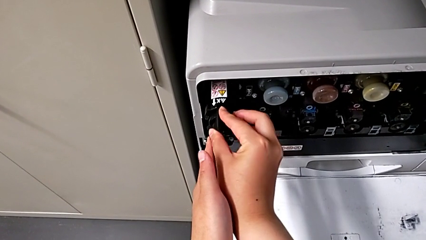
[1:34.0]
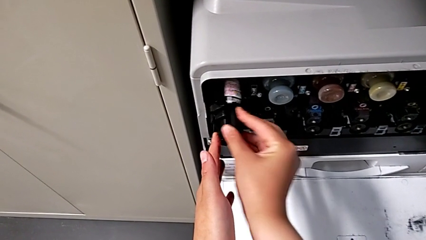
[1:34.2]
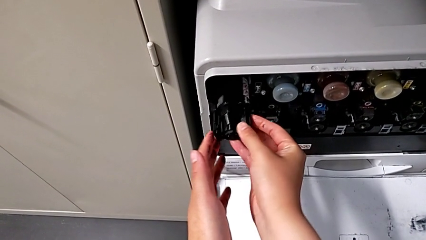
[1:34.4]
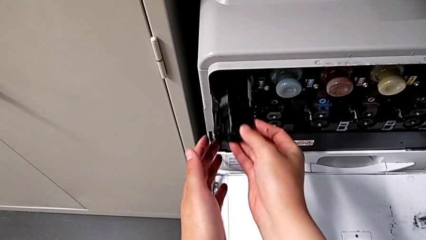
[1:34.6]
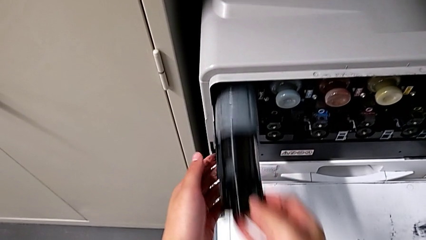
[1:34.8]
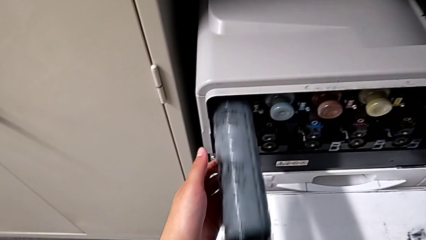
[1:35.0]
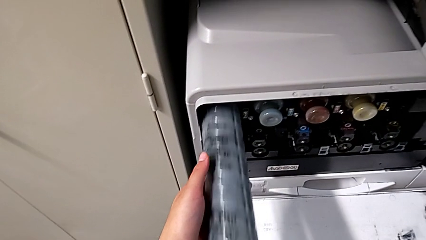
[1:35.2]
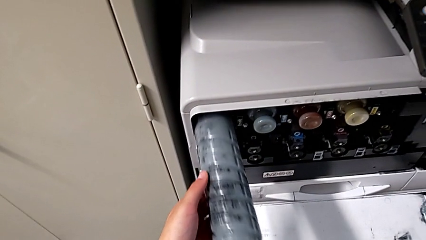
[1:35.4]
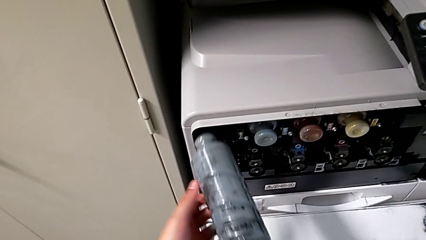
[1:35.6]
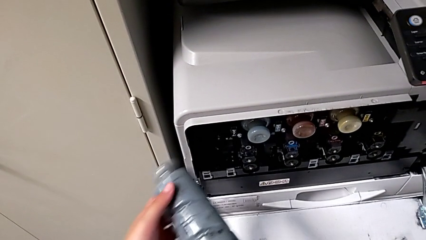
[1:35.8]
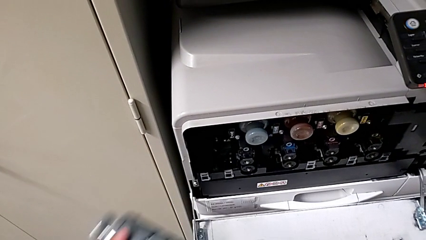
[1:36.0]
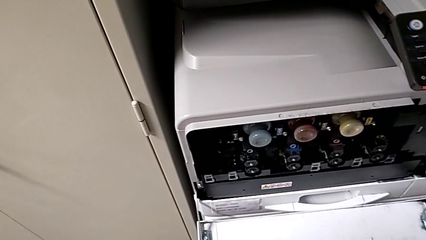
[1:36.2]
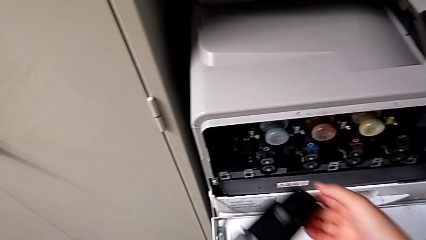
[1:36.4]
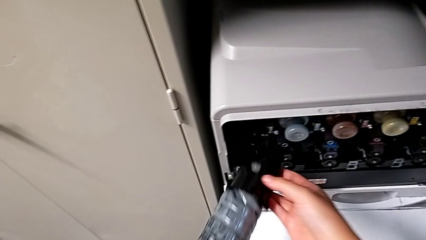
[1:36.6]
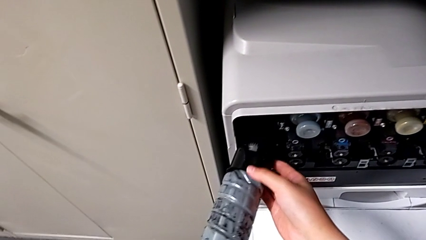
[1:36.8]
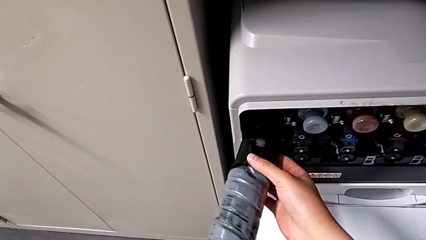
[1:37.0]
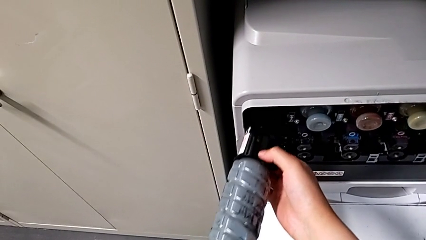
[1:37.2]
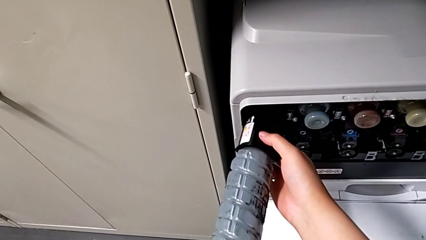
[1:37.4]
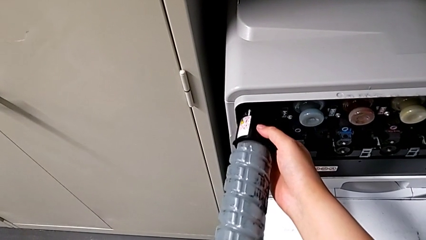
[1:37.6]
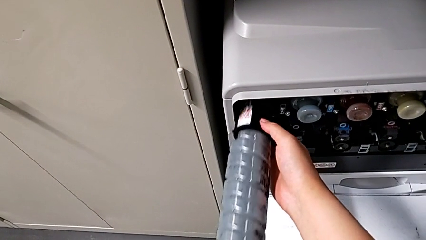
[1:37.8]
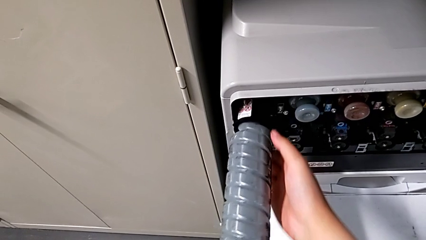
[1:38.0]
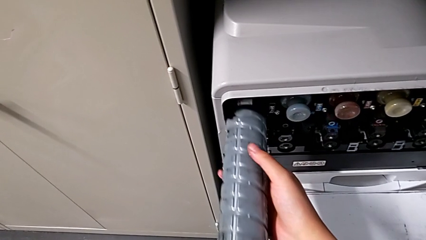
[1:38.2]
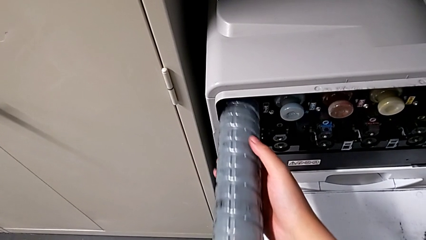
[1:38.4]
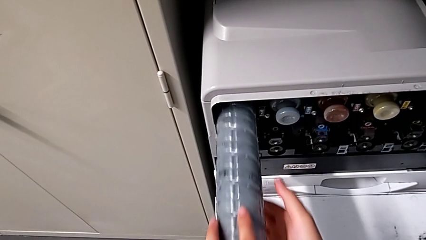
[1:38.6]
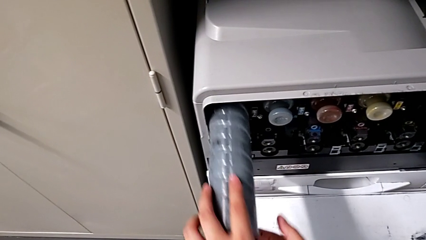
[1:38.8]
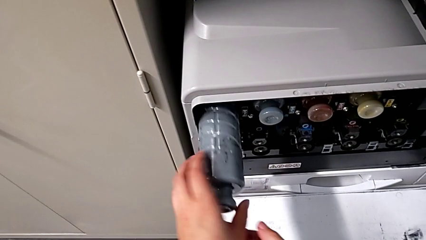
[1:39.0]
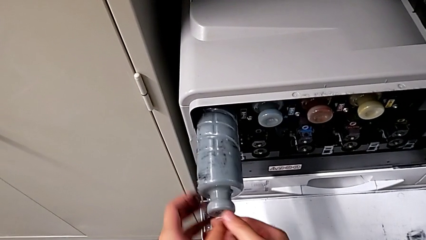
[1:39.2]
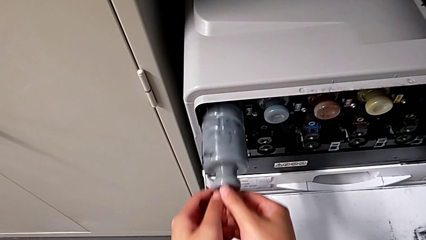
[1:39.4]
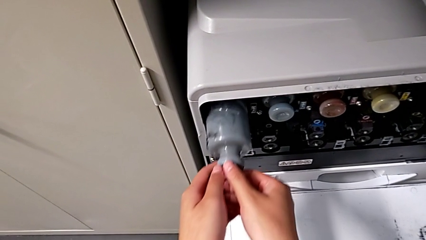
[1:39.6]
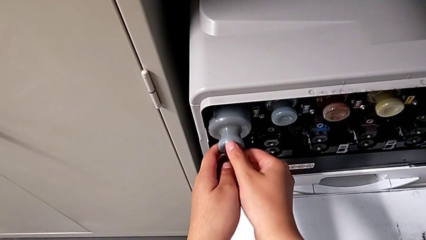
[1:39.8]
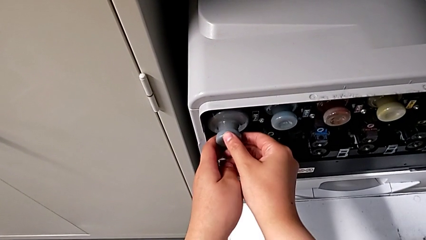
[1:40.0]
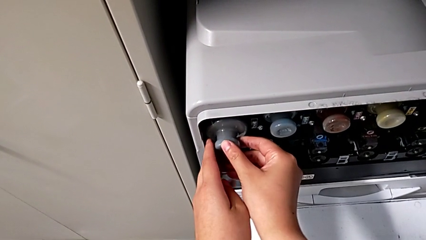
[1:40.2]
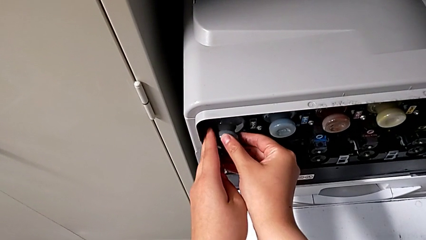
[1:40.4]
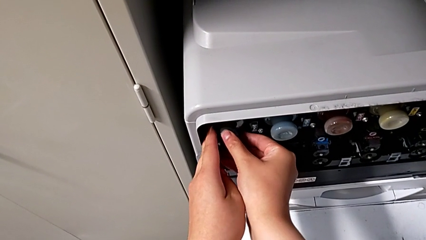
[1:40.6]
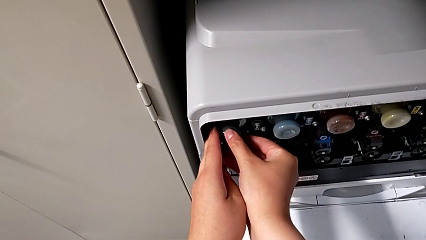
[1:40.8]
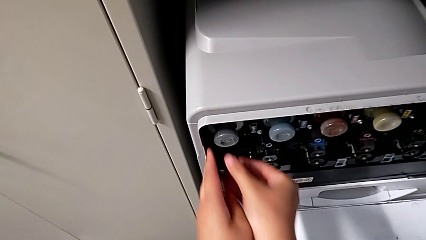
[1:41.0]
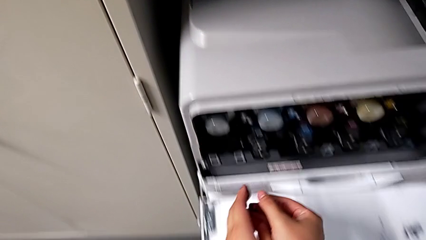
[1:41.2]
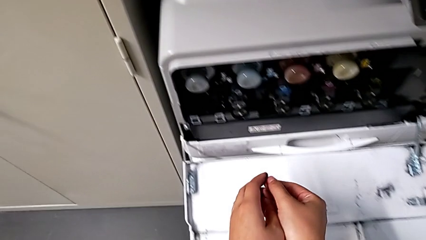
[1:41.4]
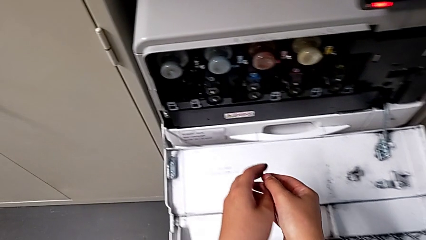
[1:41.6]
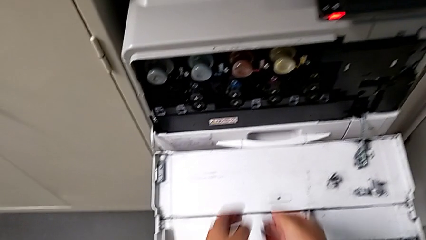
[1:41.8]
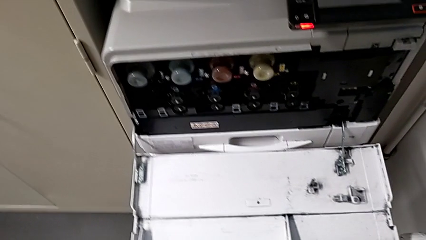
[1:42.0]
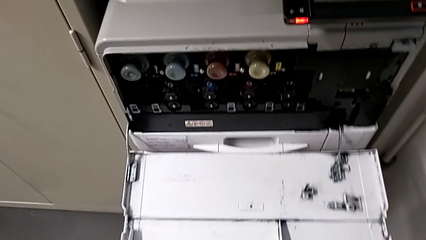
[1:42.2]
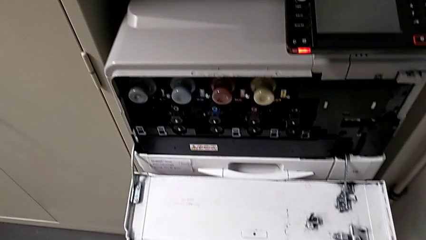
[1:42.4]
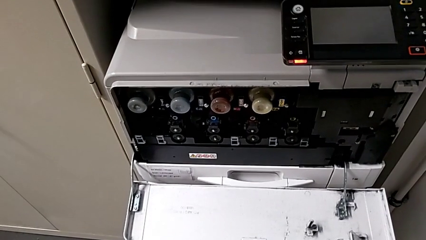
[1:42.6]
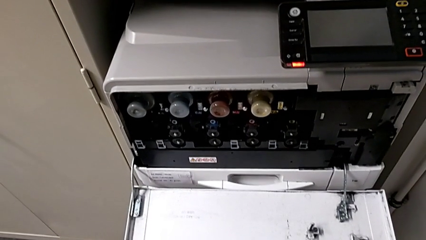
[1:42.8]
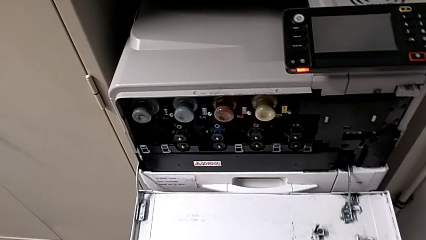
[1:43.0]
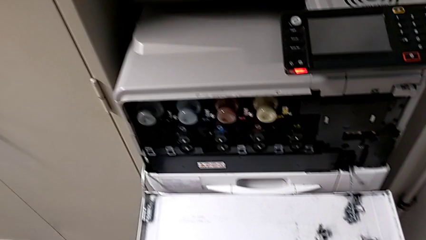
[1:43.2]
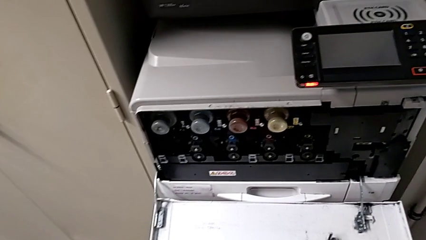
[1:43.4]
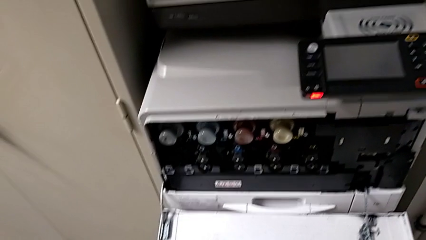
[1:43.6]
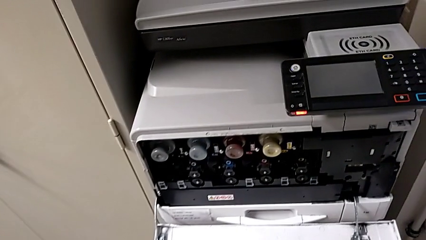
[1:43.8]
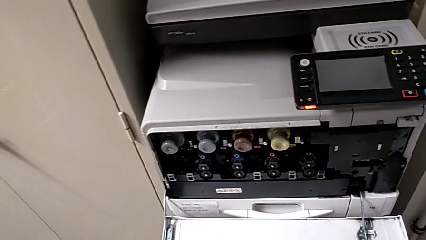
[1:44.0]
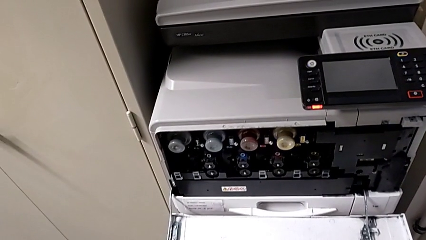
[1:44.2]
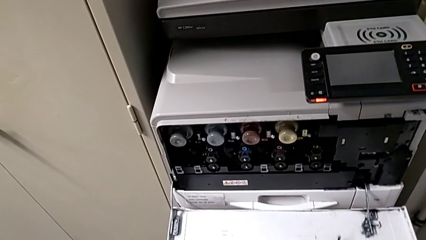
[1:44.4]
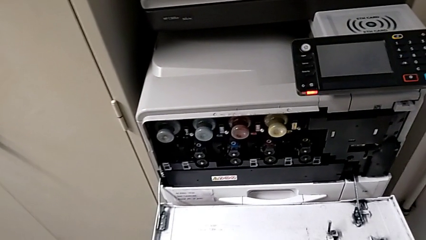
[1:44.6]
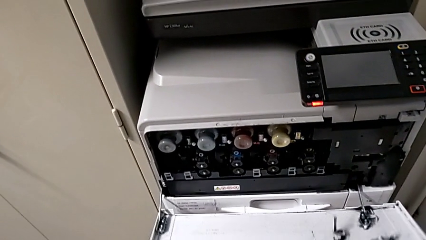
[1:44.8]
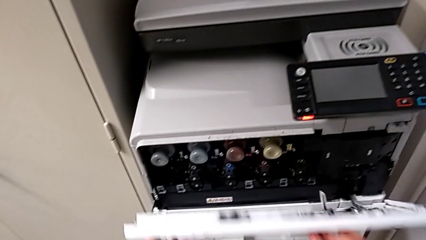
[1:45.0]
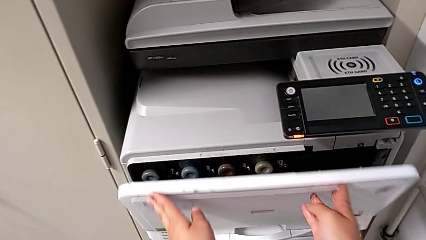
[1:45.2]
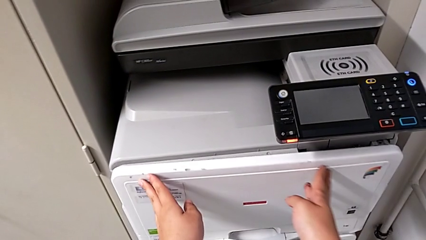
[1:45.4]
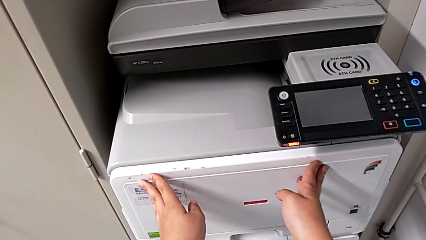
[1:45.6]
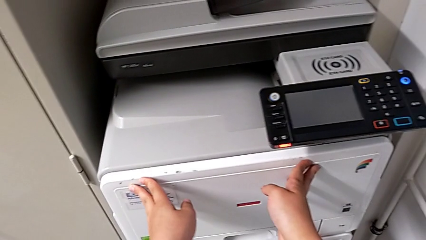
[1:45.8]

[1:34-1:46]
The camera wearer is changing the black ink cartridge. They withdraw the new ink cartridge, insert it twice and close the first cartridge gate.
